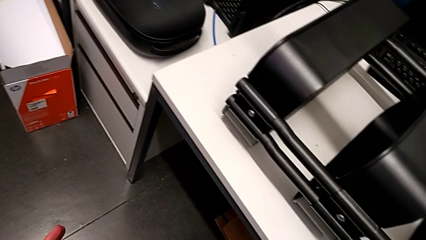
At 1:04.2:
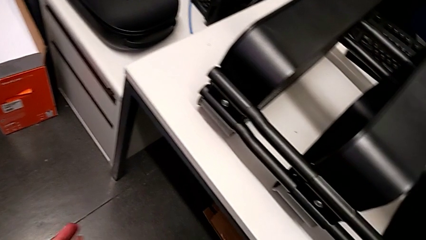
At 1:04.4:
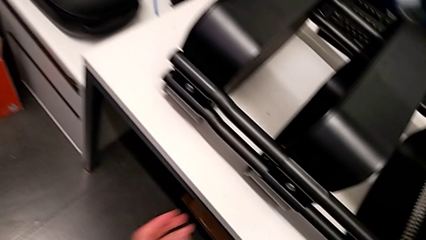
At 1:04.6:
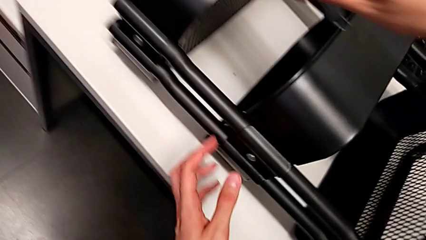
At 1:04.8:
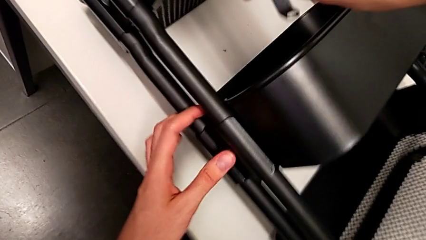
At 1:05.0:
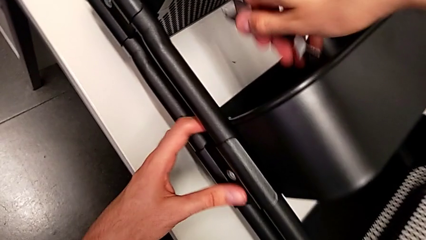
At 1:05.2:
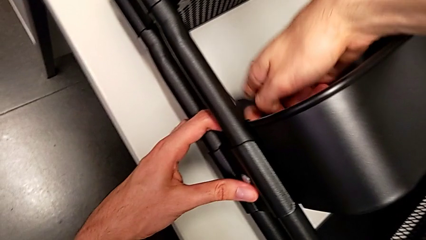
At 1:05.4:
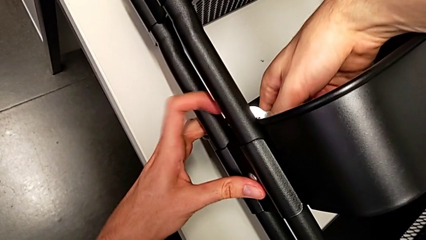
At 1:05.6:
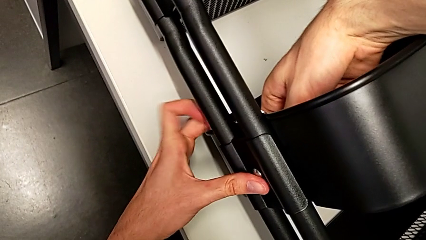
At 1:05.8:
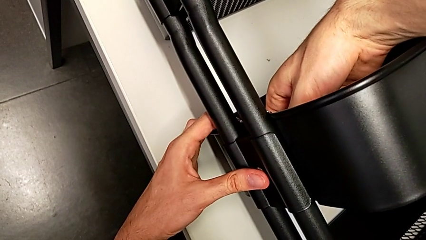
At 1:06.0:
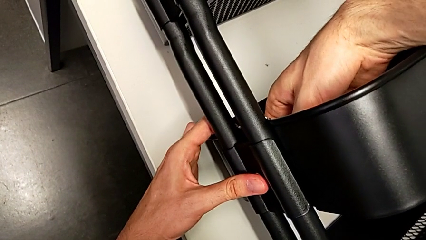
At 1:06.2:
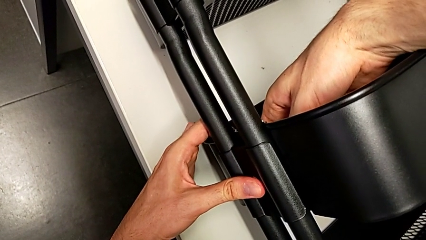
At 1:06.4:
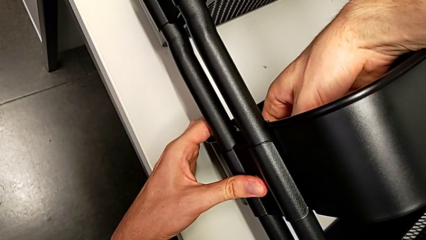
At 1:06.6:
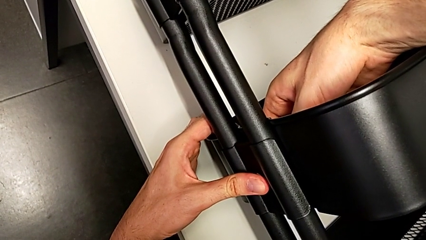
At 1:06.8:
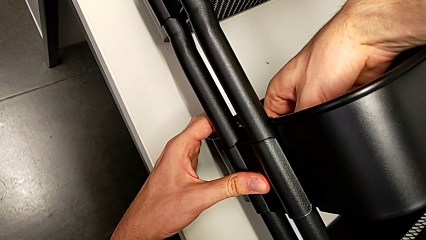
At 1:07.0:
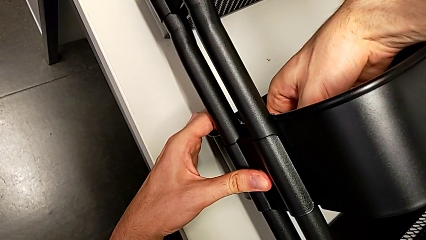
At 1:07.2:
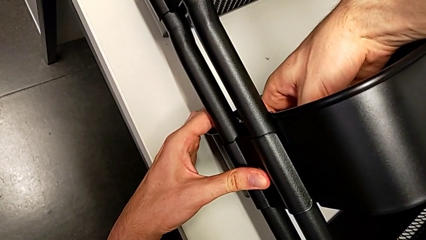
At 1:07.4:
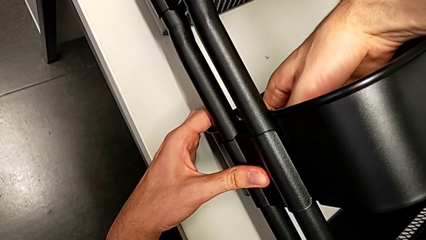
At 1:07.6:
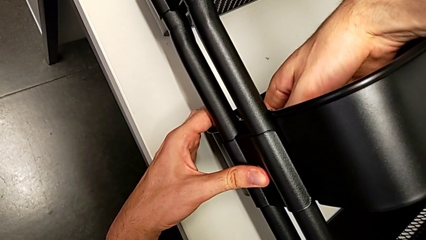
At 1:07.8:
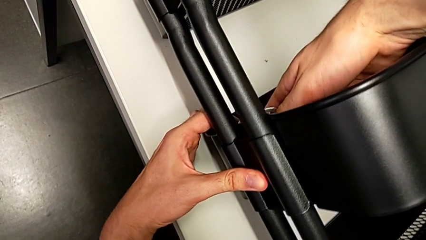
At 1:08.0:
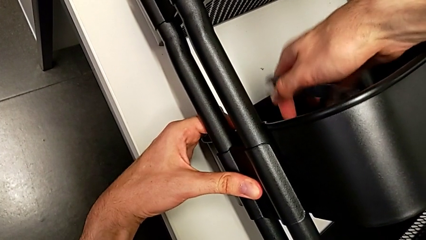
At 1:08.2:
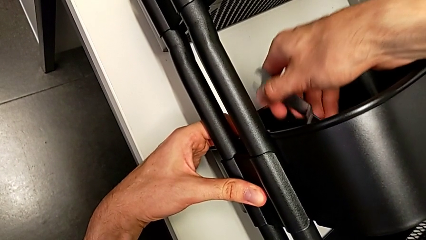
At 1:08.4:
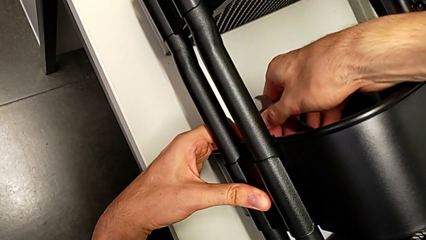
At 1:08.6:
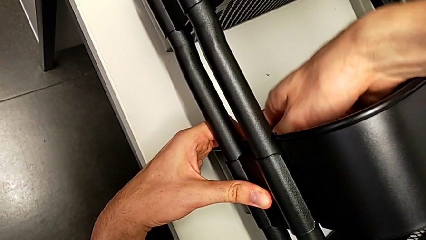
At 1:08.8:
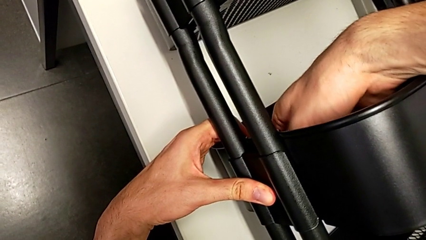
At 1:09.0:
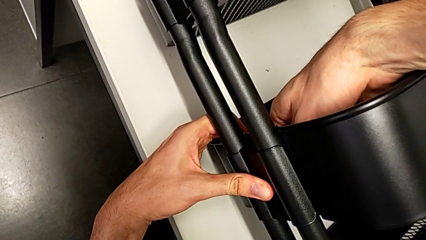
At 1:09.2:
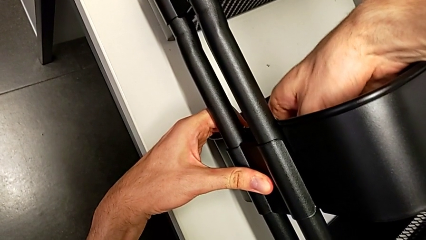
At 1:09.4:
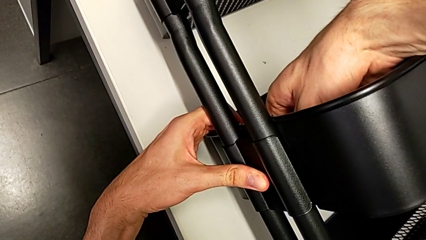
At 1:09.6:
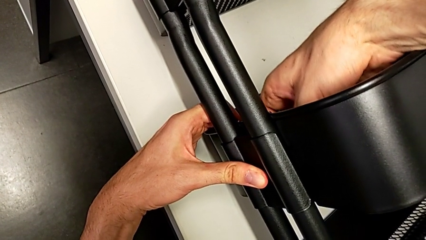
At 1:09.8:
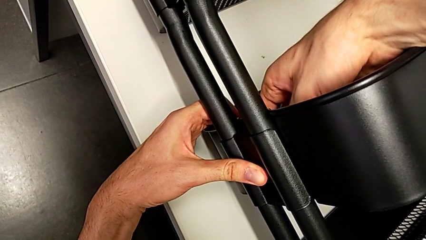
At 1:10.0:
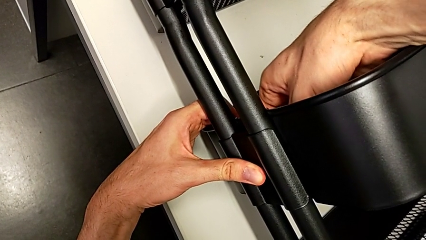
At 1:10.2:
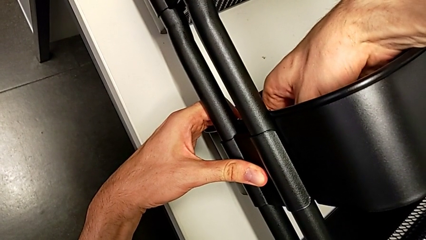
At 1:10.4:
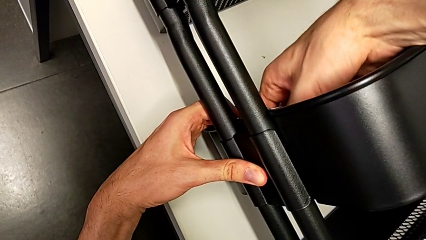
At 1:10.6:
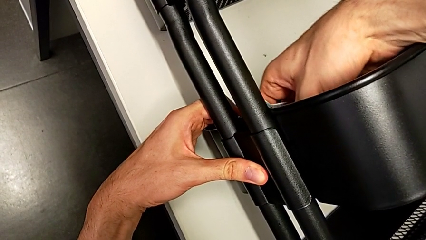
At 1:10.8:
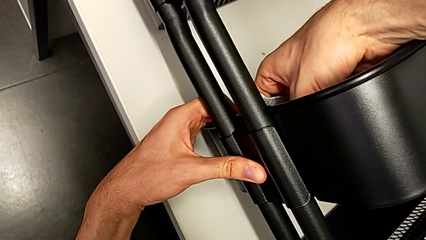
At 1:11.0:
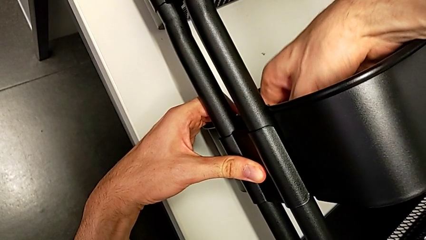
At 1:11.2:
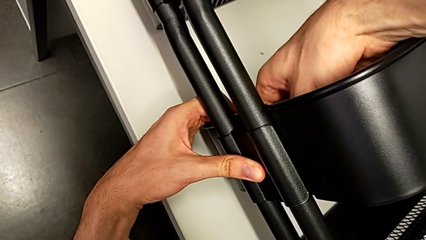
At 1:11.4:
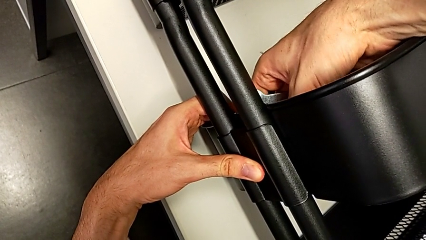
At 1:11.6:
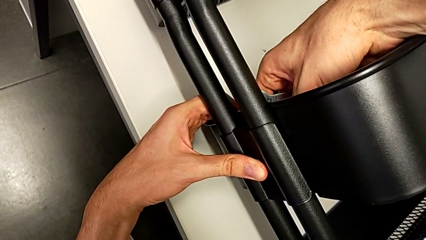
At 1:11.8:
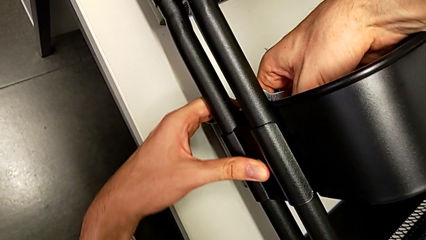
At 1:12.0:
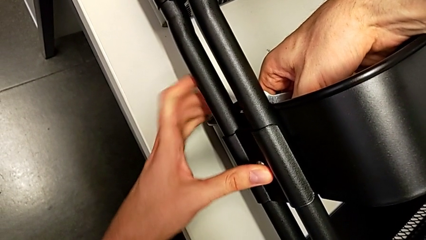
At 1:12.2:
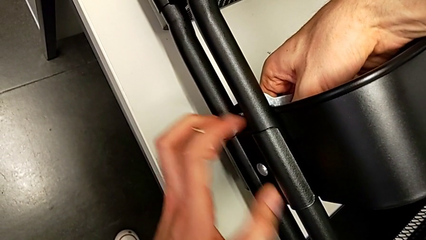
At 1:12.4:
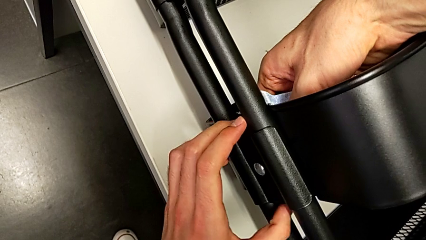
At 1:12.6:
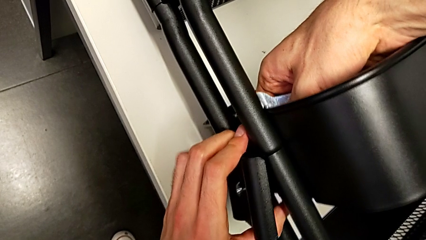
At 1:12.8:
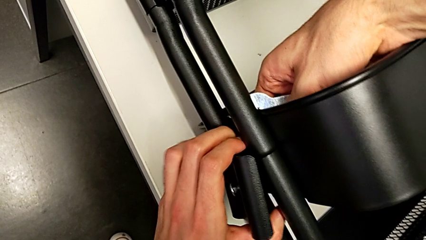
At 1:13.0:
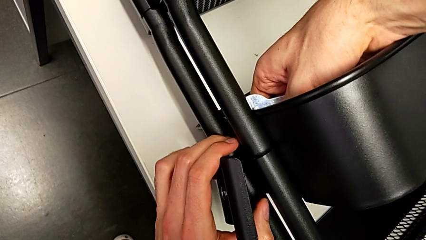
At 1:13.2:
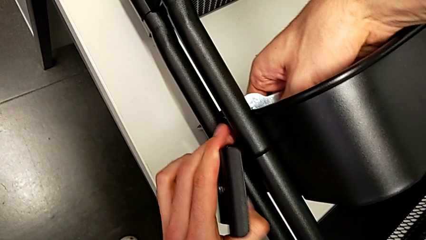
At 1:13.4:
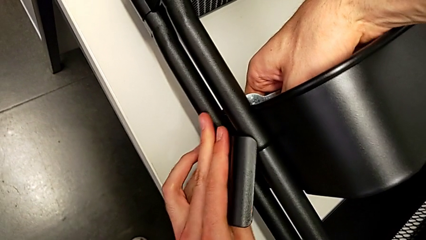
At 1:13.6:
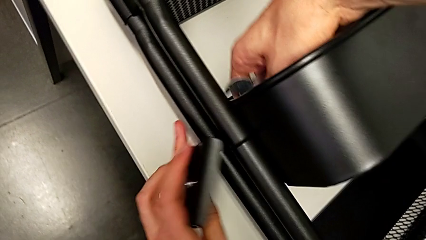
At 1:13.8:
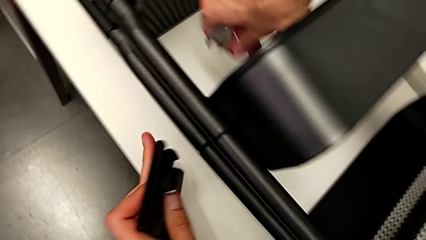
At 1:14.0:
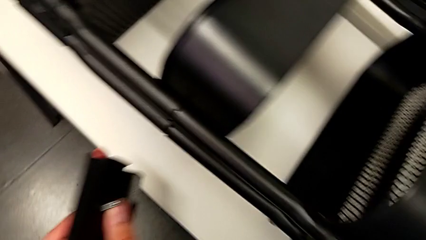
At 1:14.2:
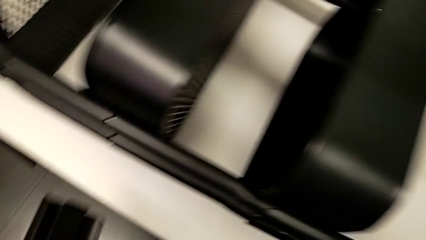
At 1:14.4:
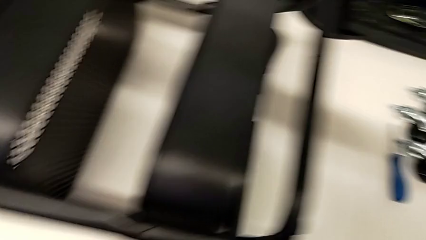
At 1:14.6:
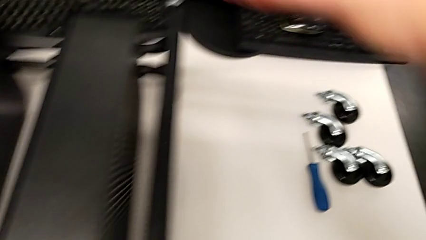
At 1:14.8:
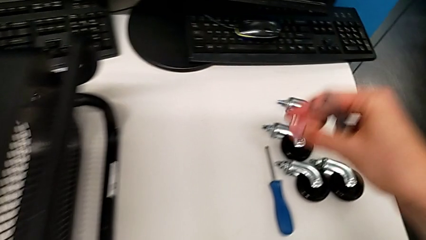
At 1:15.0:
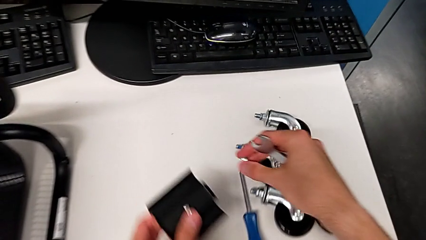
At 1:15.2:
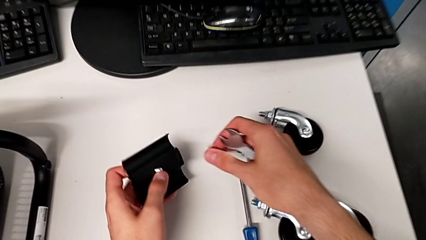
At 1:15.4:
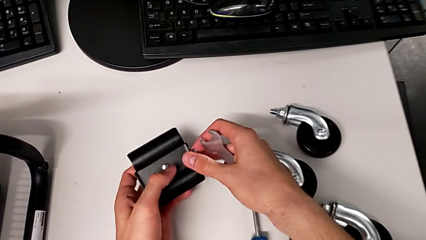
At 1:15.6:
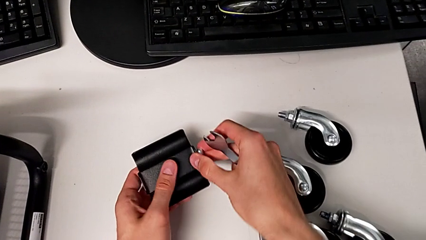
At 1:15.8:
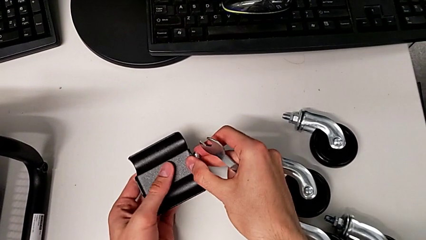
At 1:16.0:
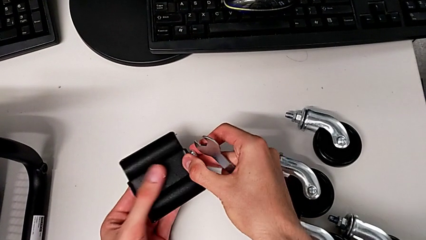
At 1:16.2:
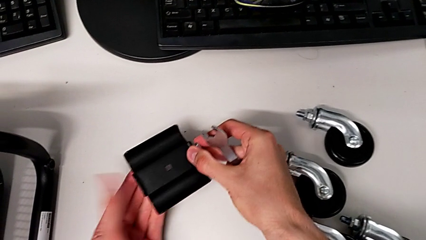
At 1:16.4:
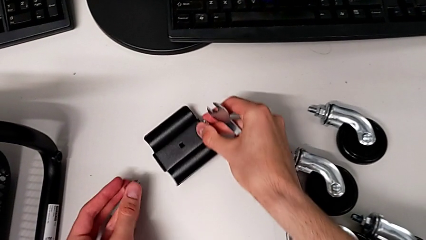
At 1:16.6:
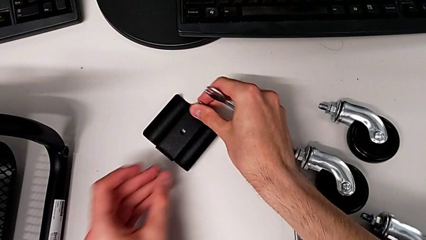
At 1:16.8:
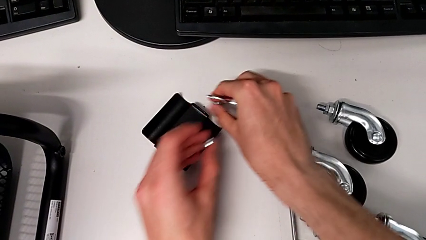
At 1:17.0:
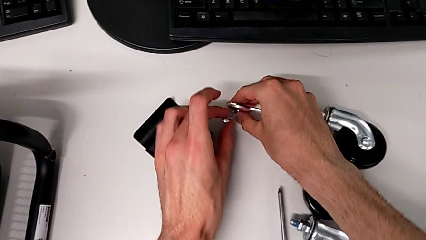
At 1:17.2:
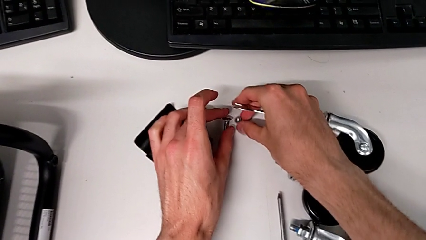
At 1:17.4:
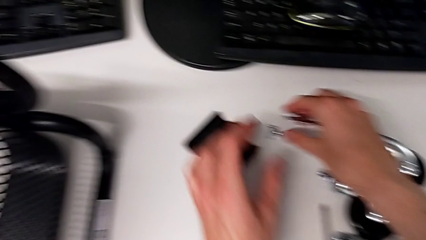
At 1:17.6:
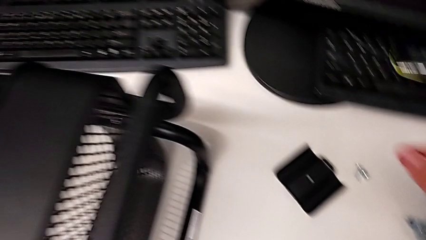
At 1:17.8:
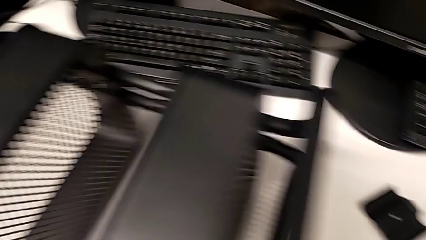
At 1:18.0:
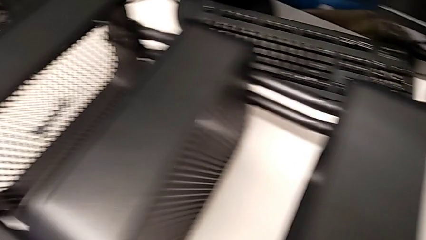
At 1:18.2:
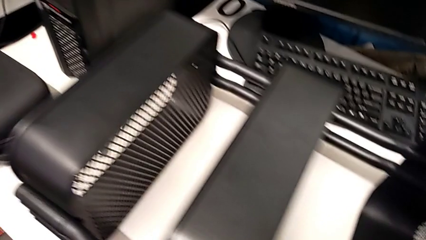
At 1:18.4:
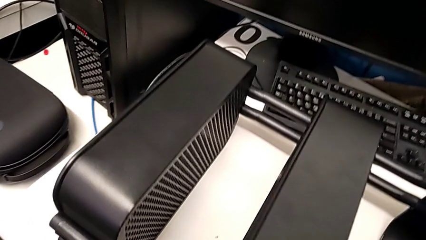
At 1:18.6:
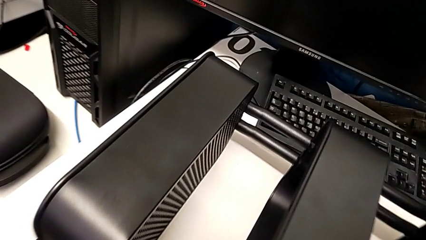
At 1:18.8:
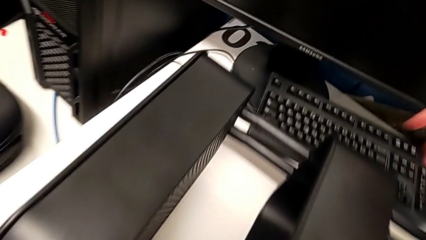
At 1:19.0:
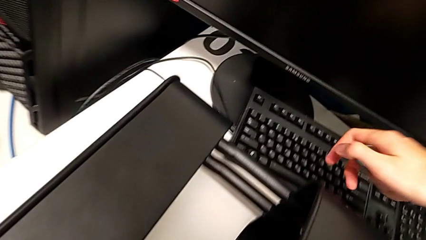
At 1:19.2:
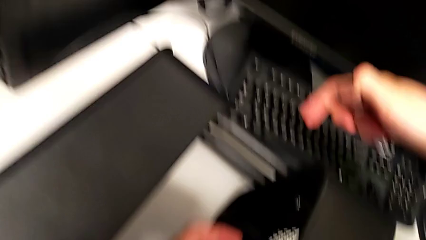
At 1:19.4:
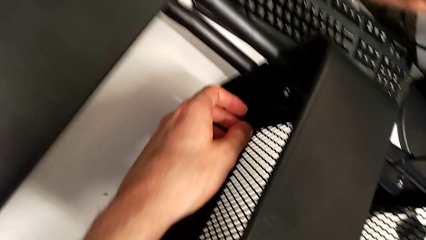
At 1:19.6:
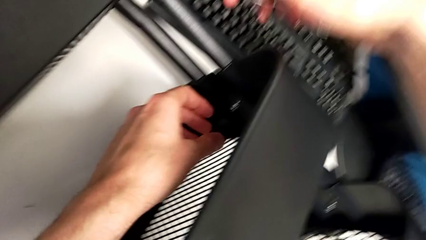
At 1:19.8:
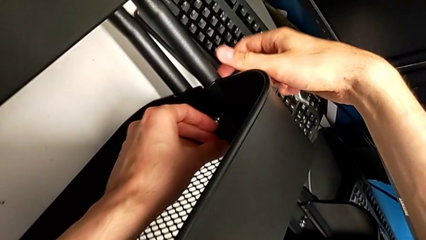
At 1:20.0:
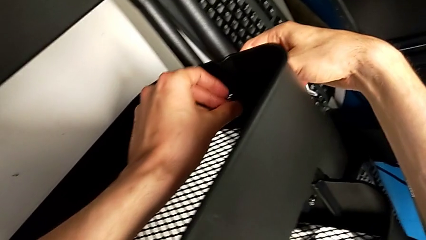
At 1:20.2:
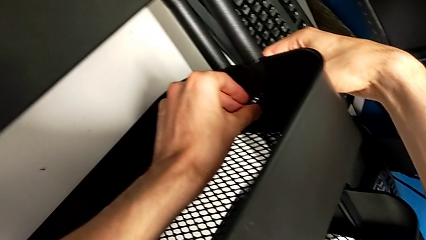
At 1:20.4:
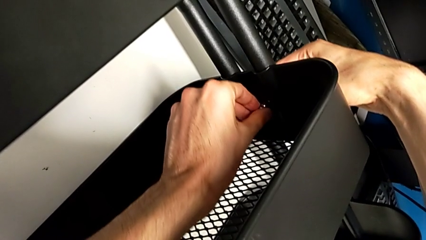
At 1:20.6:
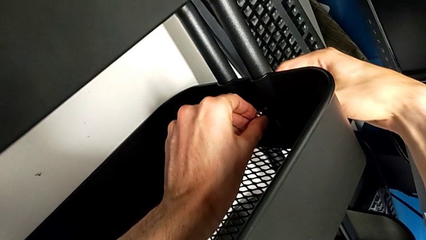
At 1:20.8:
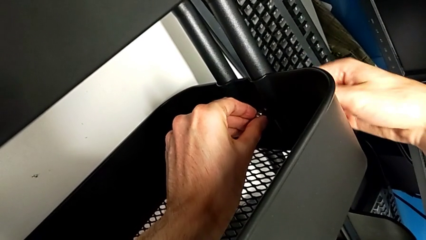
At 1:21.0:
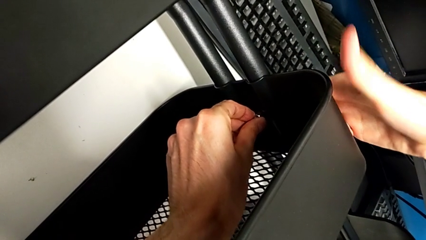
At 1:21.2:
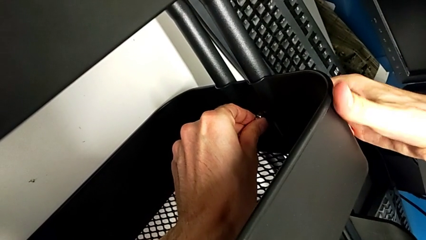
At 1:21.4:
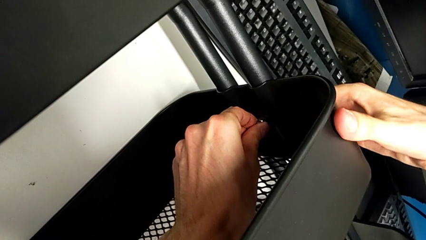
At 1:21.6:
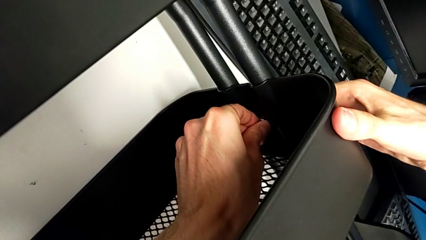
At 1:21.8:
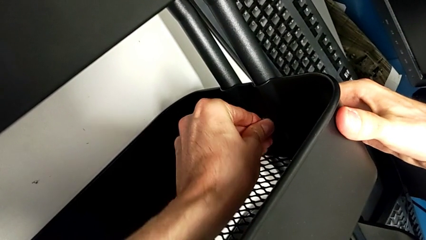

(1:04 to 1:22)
The camera wearer is disassembling the screws of the middle tray. They unscrew the hexagon cap nut, disassemble the bracket, disassemble the hexagon cap nut, place the bracket, place the hexagon cap nut, place the bolt, approach the bracket and unscrew the hexagon cap nut.
